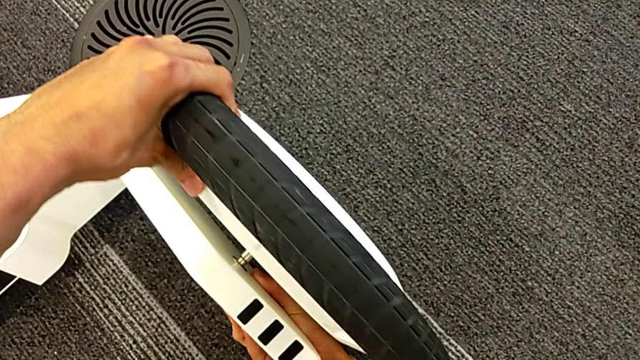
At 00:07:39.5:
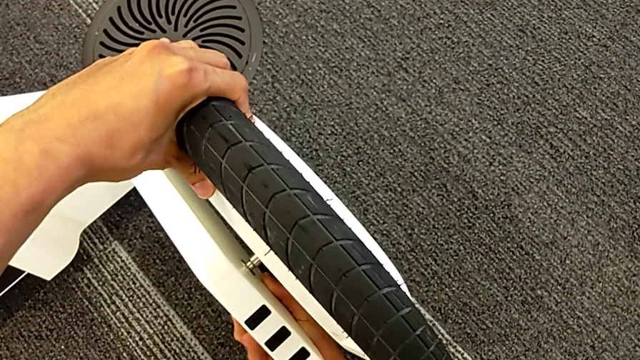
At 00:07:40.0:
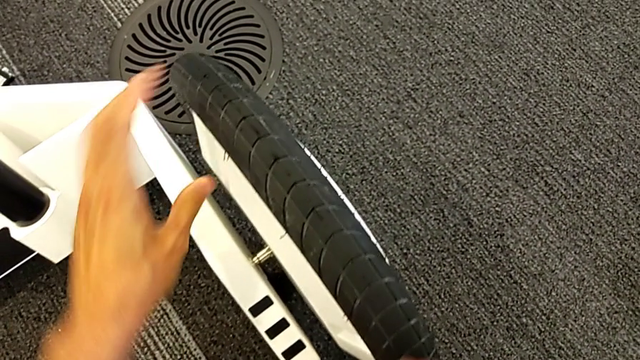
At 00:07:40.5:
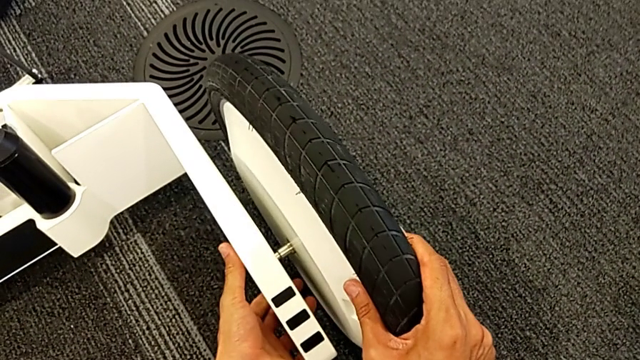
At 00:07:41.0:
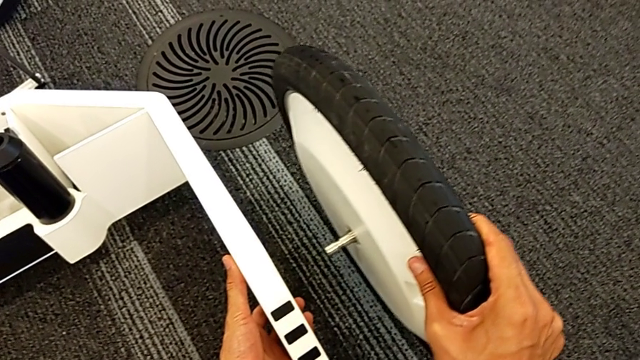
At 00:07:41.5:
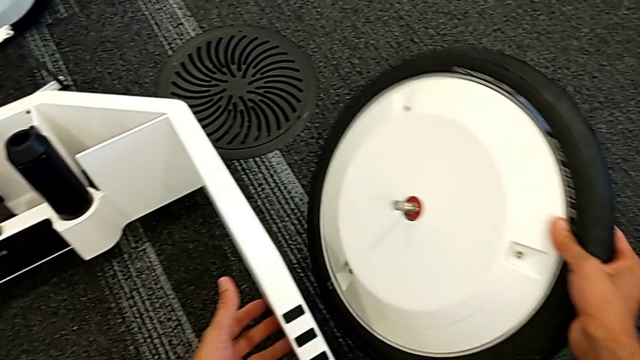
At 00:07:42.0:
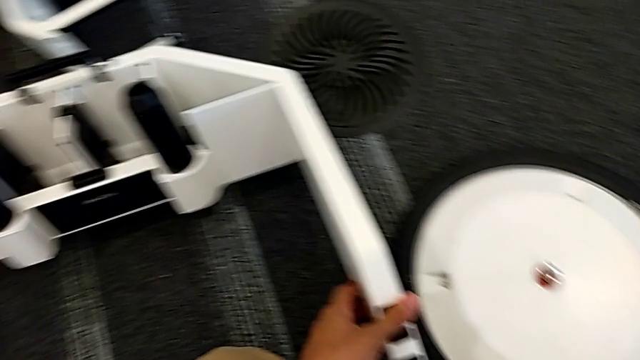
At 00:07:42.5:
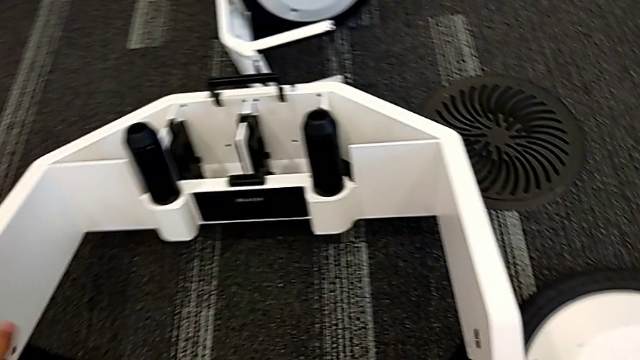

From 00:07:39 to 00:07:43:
The camera wearer is removing the wheels from the wheel unit. They unlock the right front wheel lock and grab the right wheel.

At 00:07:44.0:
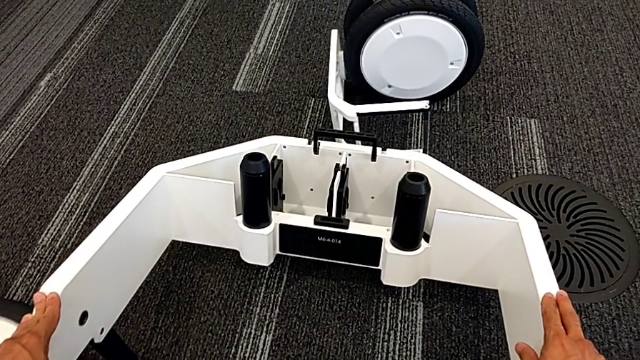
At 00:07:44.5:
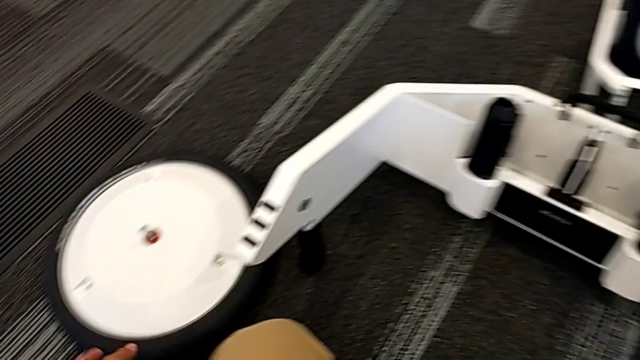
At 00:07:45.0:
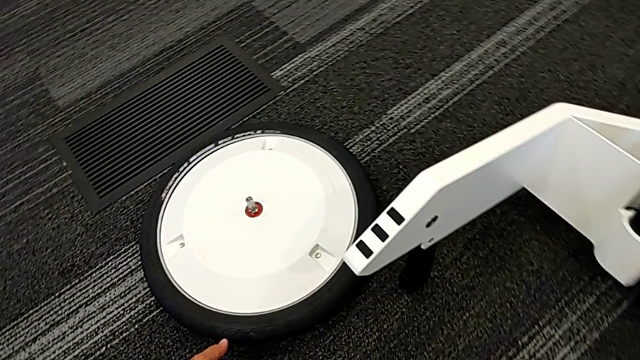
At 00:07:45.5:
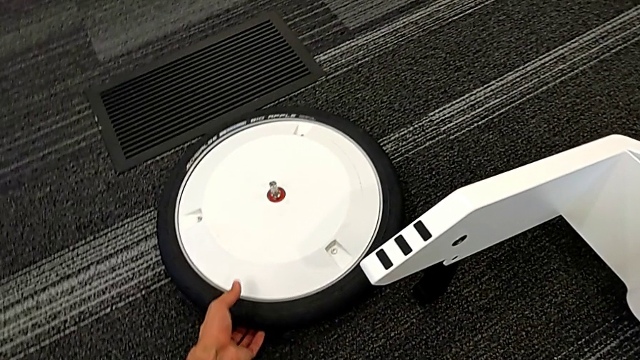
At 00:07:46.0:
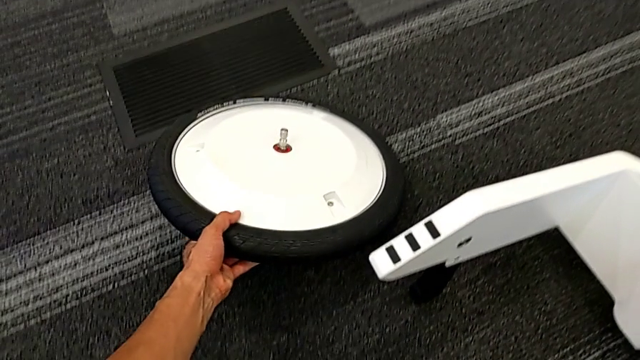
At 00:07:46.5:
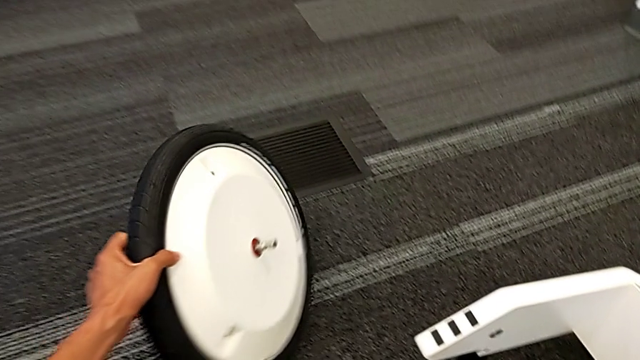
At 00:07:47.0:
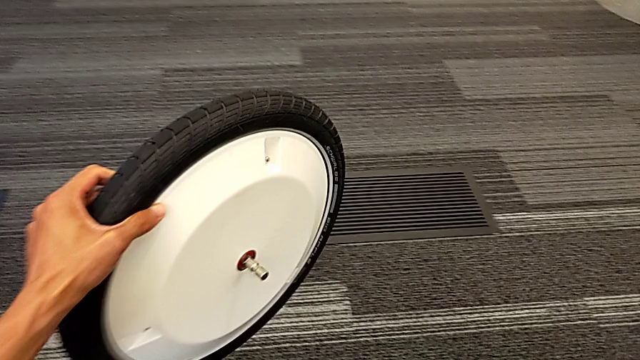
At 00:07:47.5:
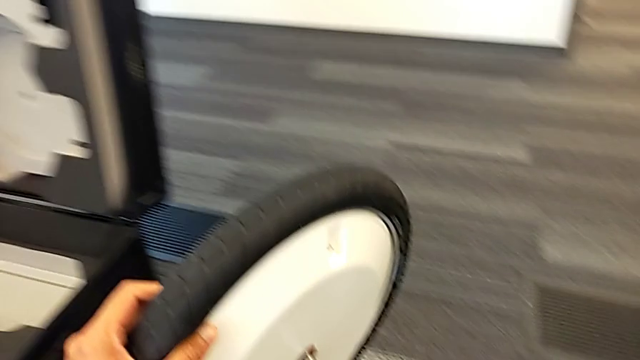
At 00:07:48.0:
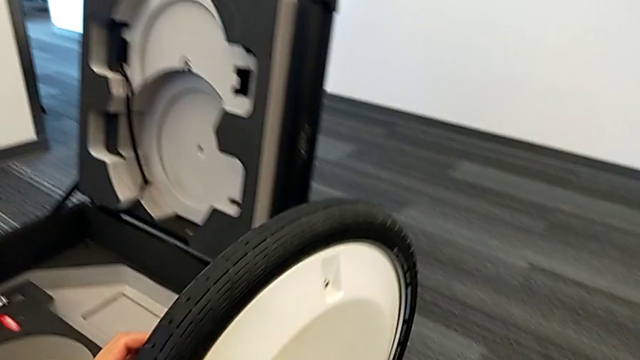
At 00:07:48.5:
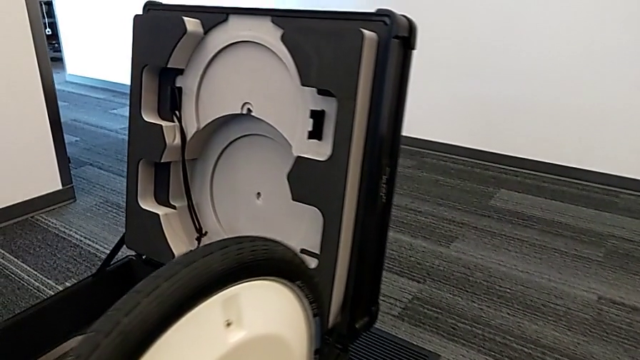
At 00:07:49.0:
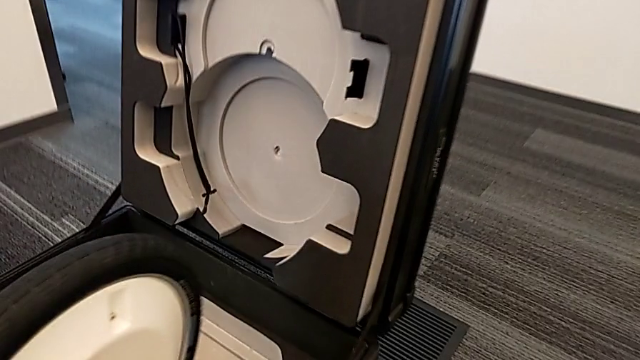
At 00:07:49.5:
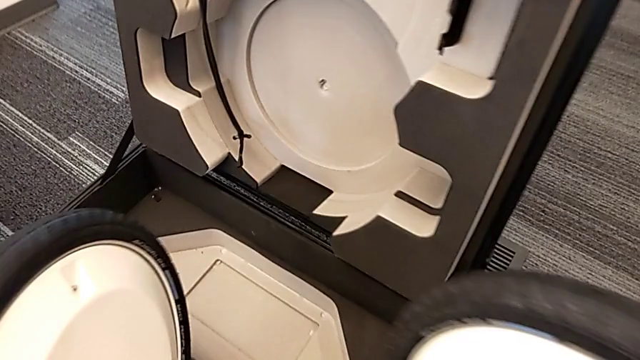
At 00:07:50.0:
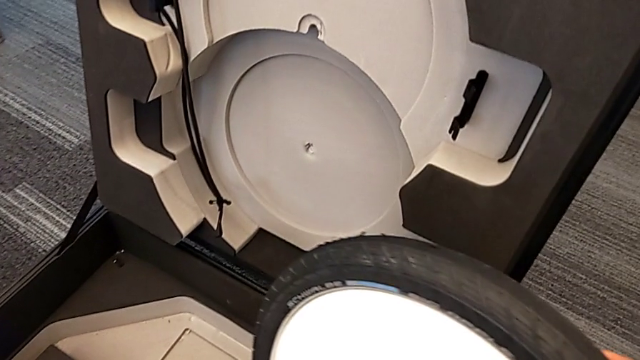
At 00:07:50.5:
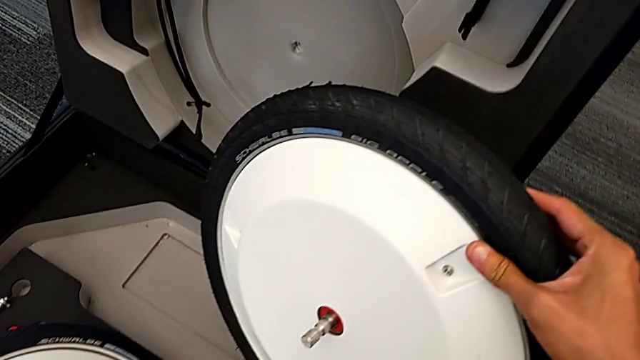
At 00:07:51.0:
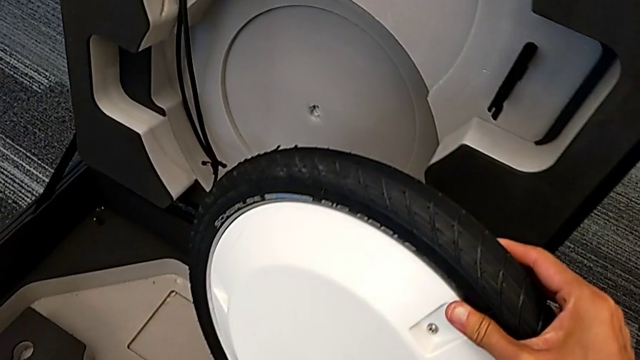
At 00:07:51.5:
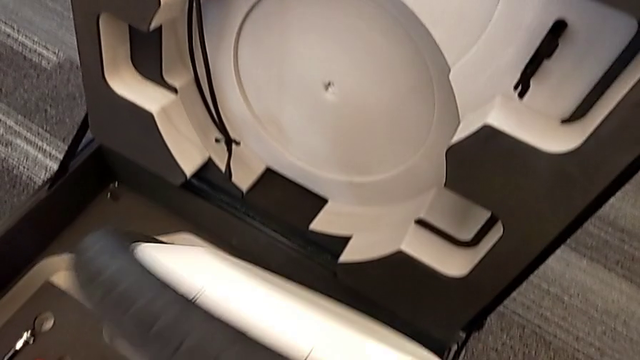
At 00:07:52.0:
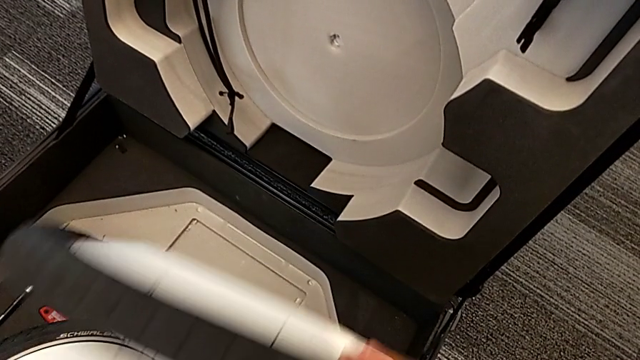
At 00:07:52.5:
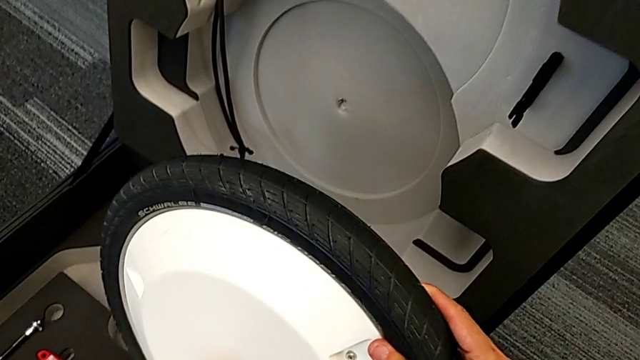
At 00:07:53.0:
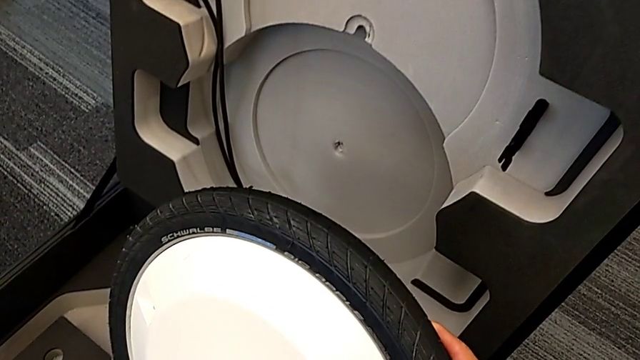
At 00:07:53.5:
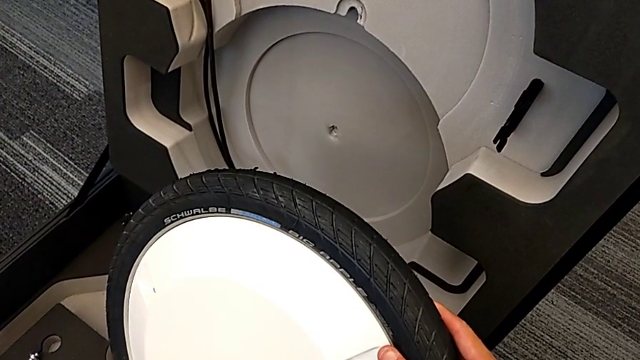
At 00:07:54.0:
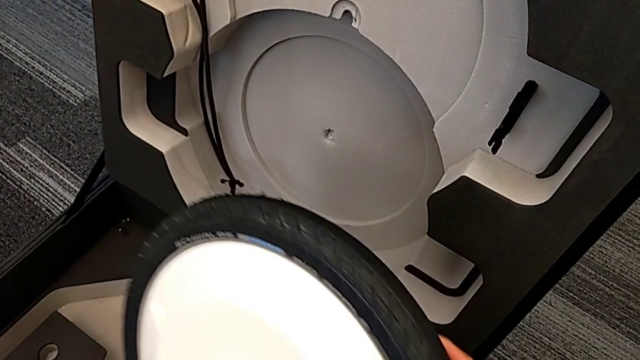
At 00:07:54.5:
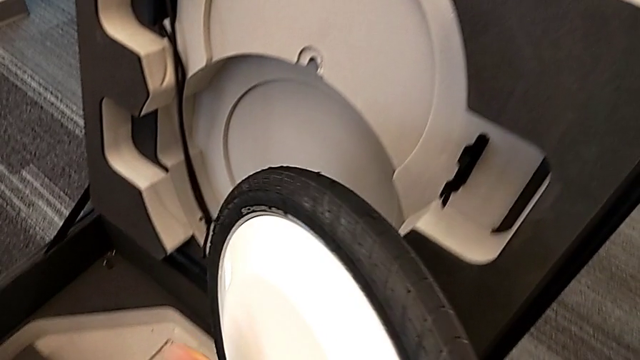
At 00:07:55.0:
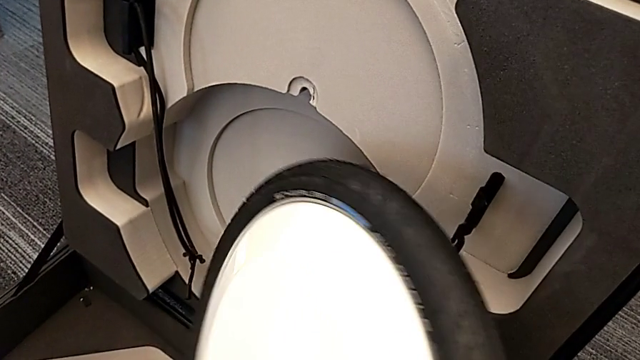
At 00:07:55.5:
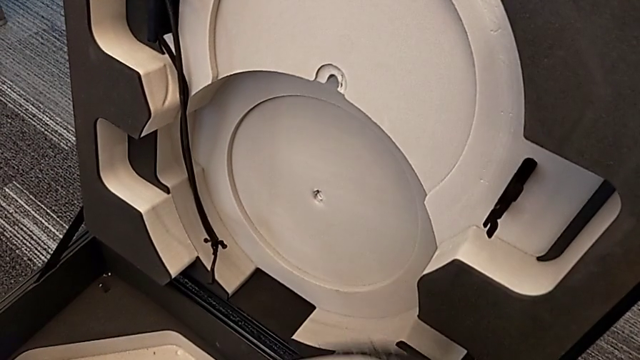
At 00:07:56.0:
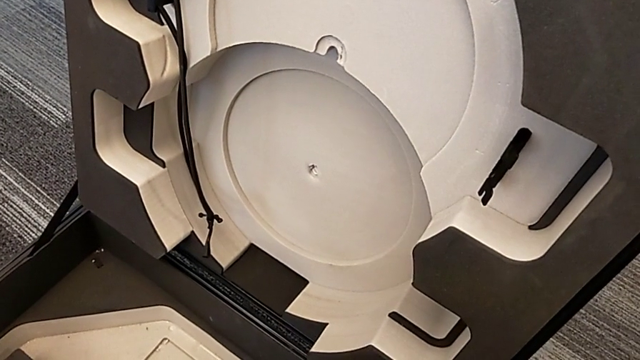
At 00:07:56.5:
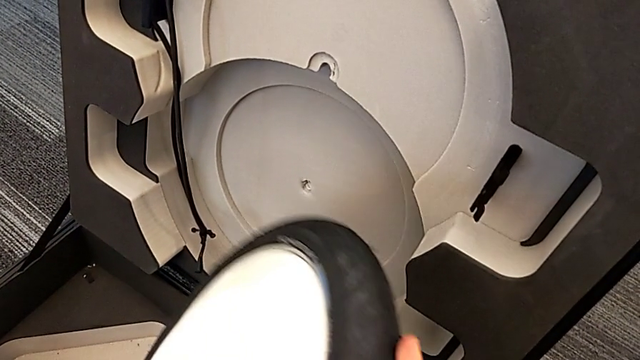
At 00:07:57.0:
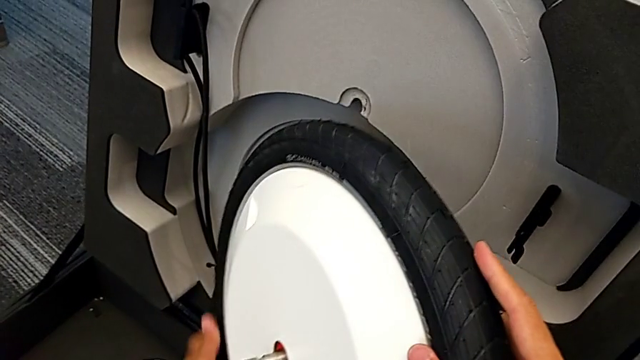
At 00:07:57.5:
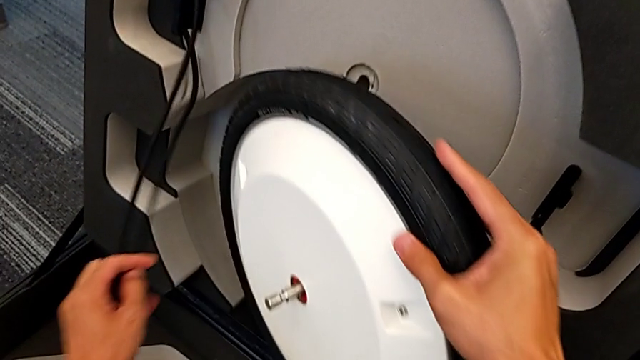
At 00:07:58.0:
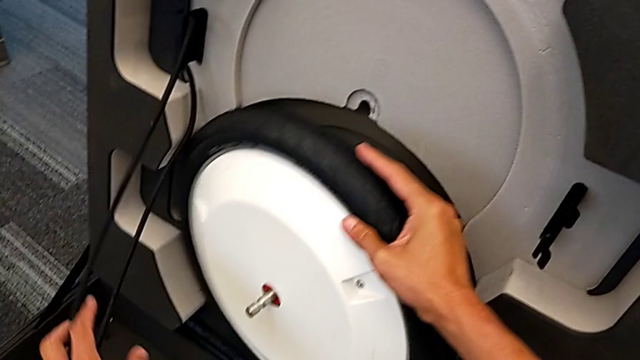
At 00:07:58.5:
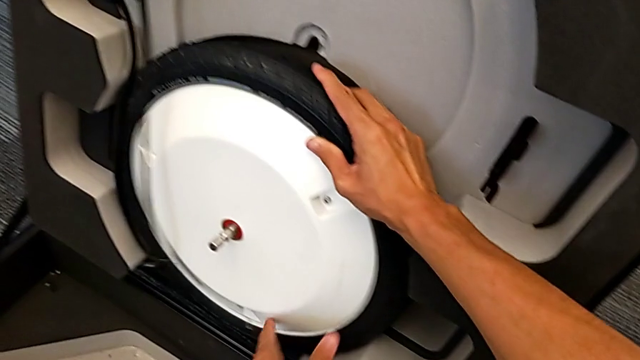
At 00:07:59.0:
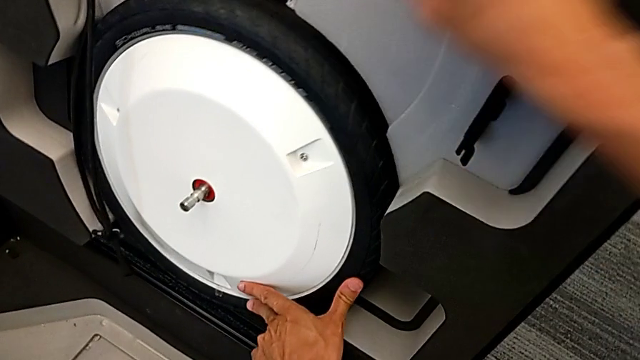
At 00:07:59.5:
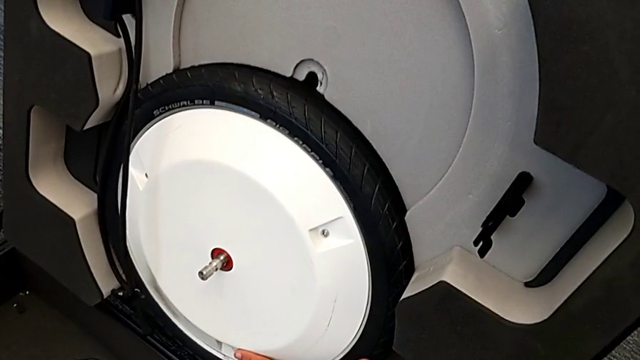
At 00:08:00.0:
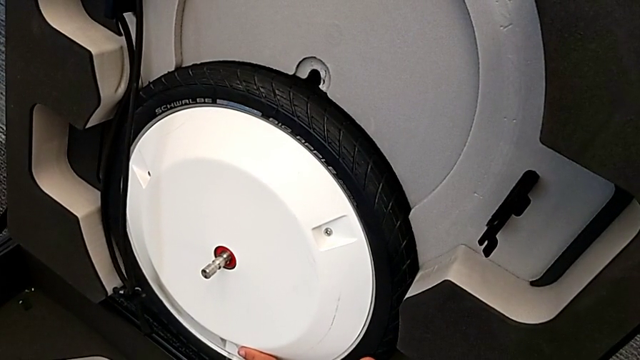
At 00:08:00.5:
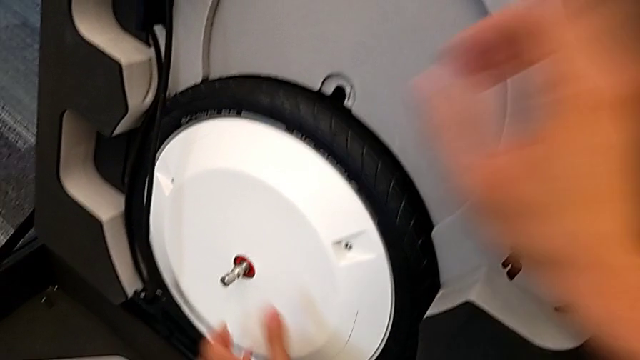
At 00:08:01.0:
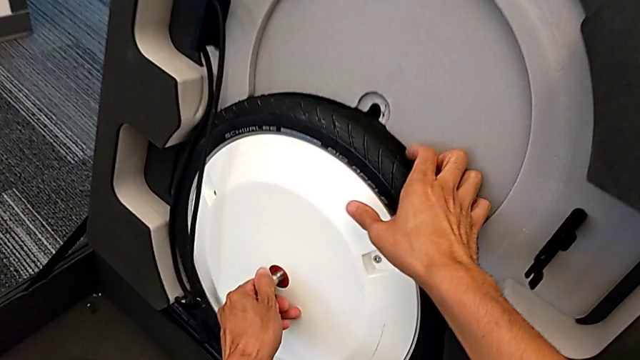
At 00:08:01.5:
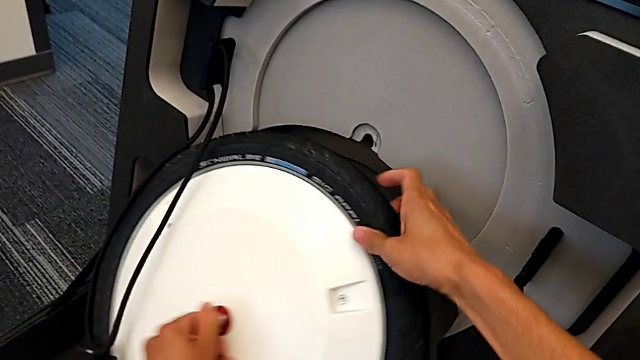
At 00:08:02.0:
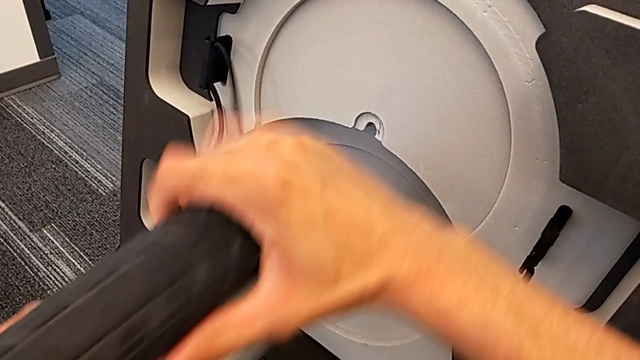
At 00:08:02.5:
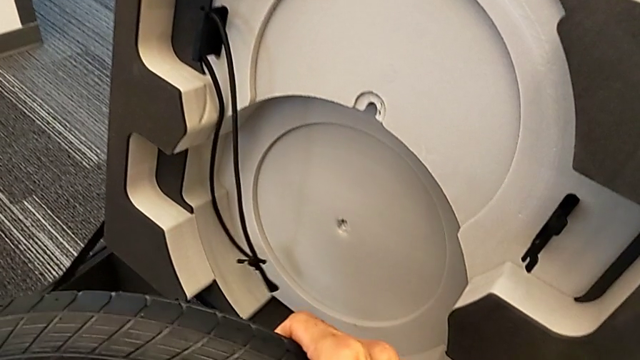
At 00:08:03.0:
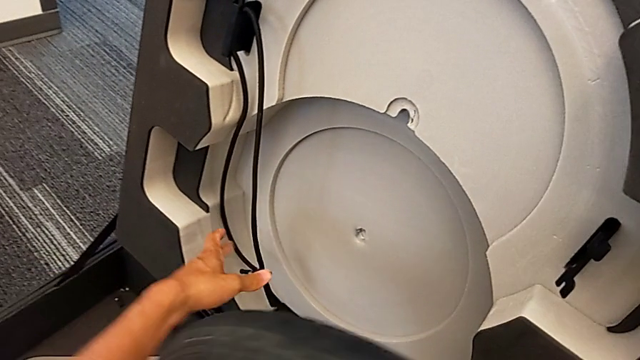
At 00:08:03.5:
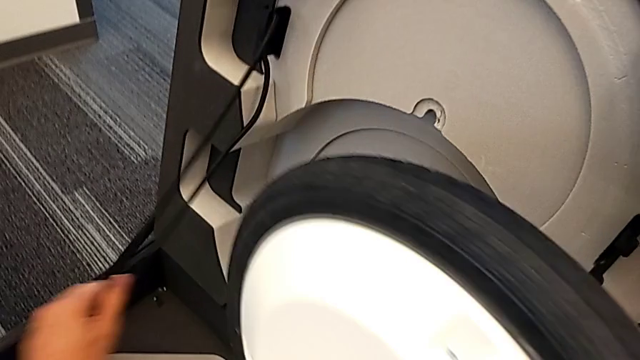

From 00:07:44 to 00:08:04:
The camera wearer is putting the first wheel in the box. They grab the left wheel, lift it, hold the wheel, wrongly place the first wheel, putting the wheel in the wrong side, and rotate the wheel.
